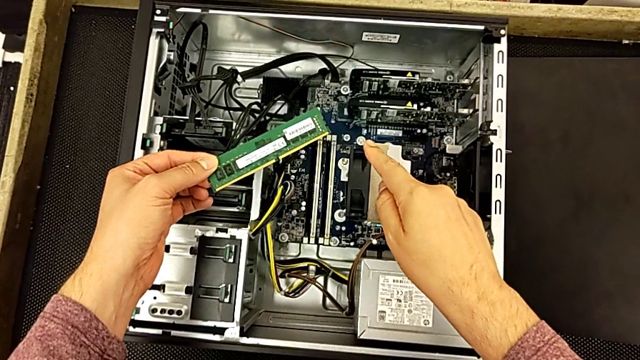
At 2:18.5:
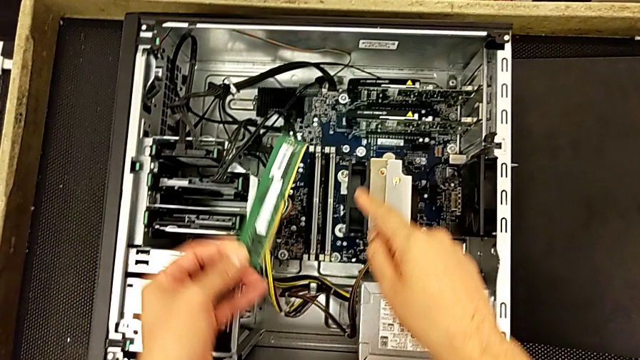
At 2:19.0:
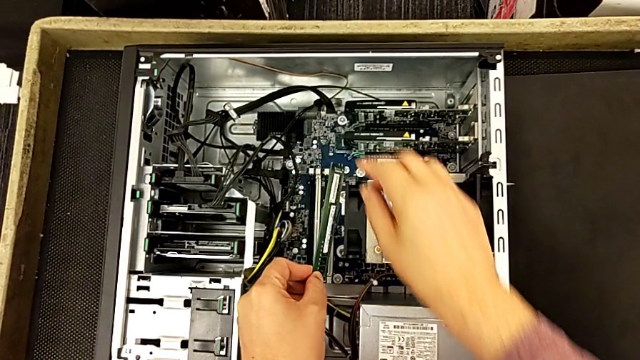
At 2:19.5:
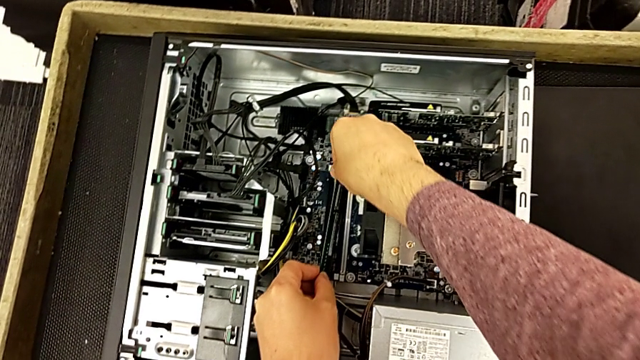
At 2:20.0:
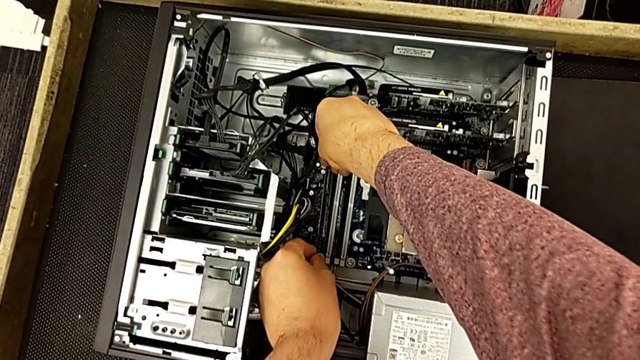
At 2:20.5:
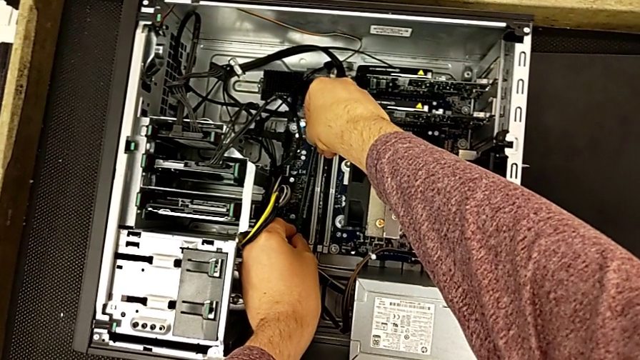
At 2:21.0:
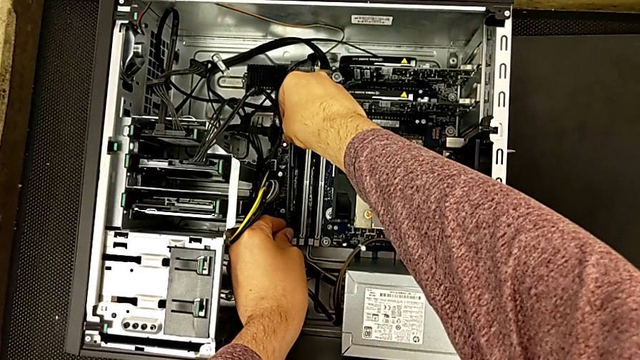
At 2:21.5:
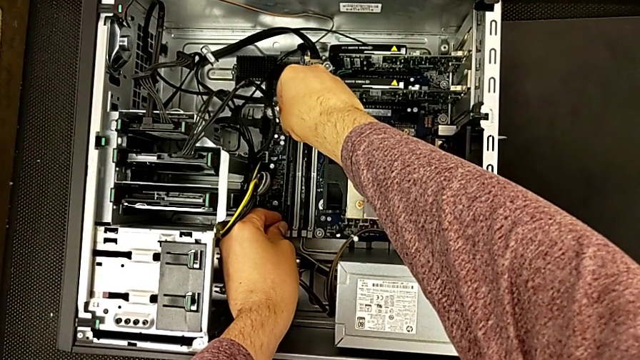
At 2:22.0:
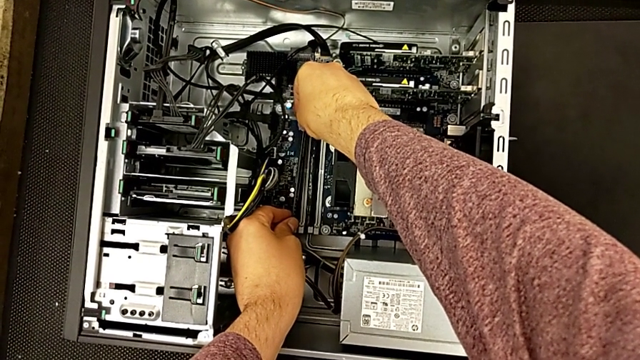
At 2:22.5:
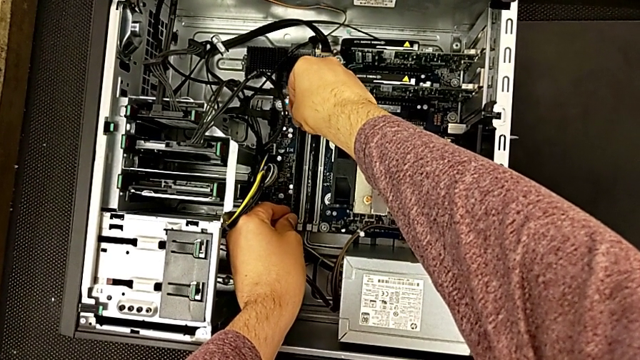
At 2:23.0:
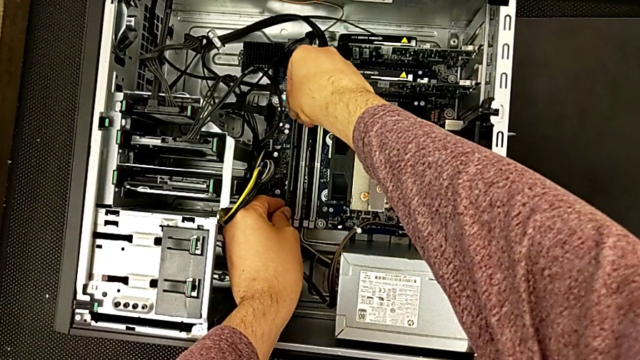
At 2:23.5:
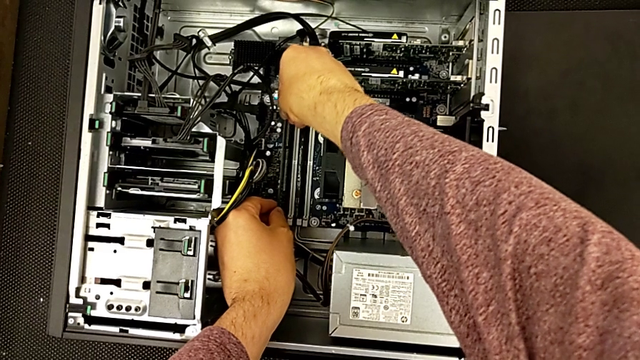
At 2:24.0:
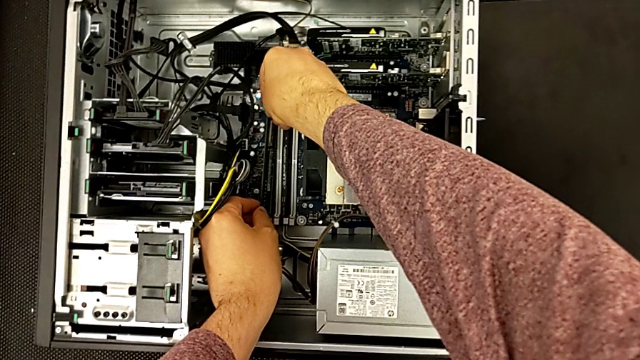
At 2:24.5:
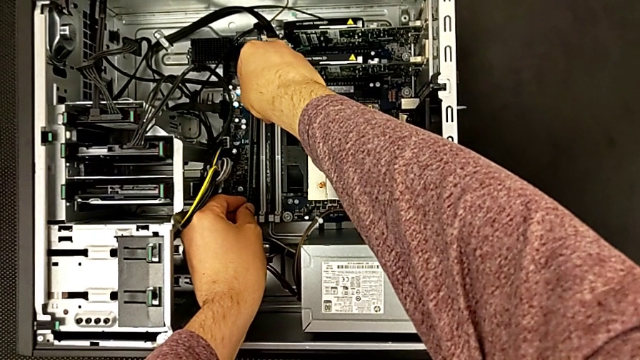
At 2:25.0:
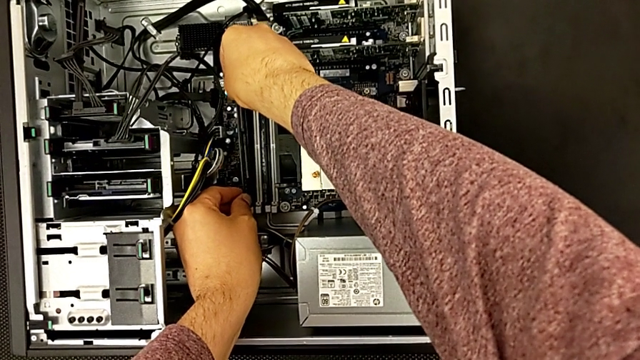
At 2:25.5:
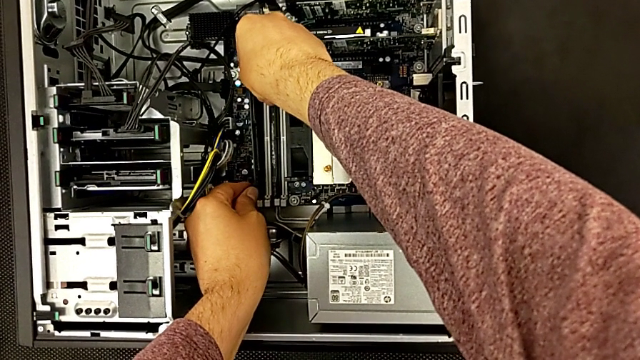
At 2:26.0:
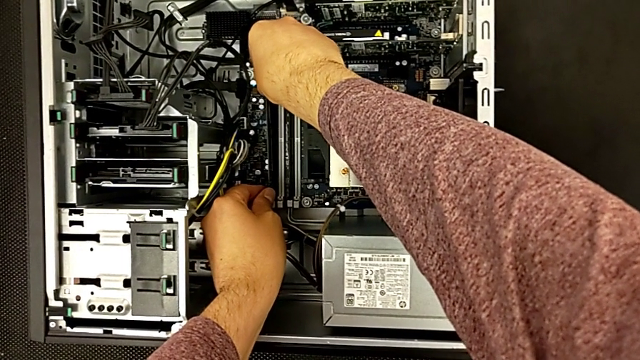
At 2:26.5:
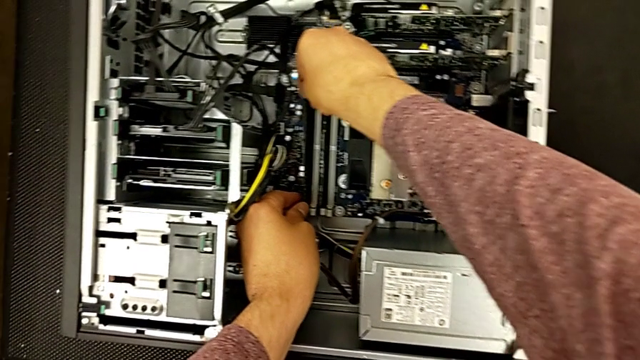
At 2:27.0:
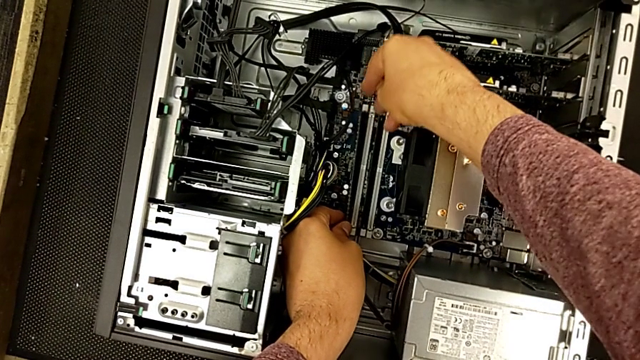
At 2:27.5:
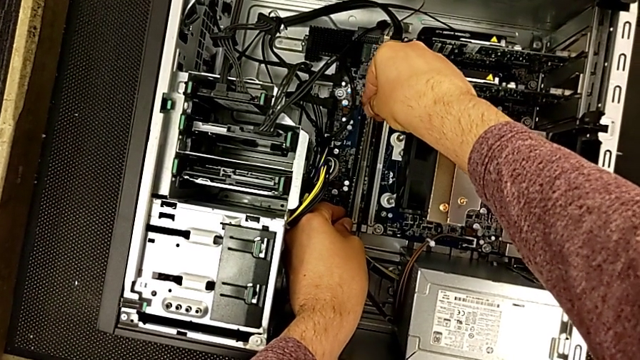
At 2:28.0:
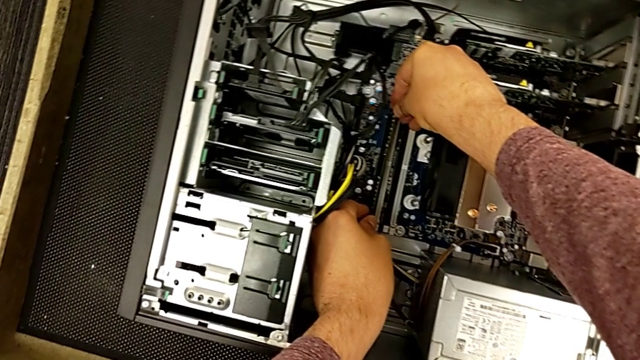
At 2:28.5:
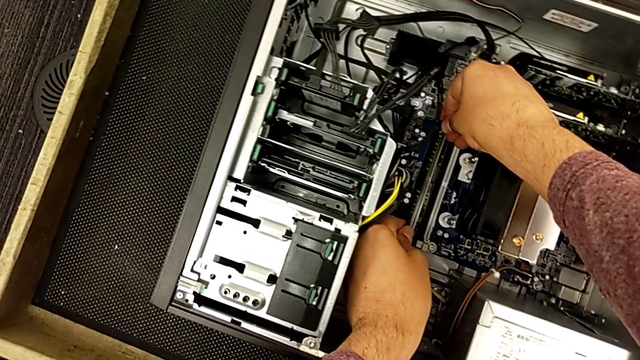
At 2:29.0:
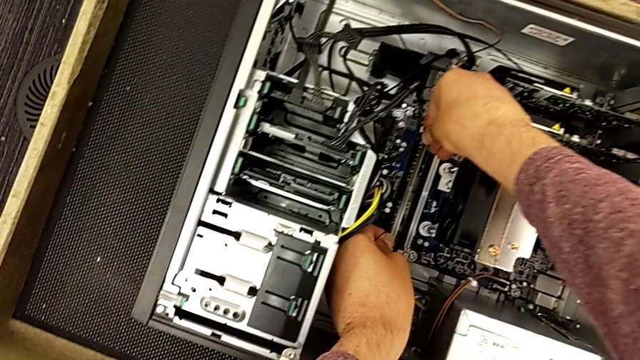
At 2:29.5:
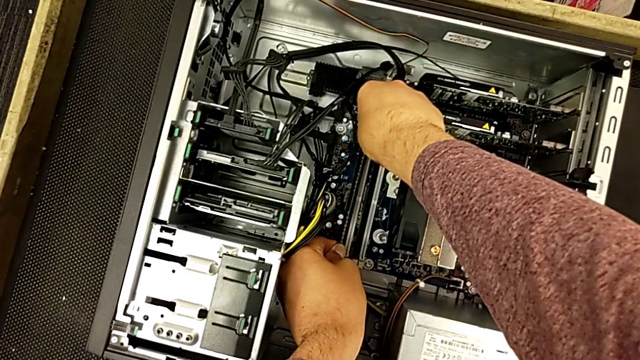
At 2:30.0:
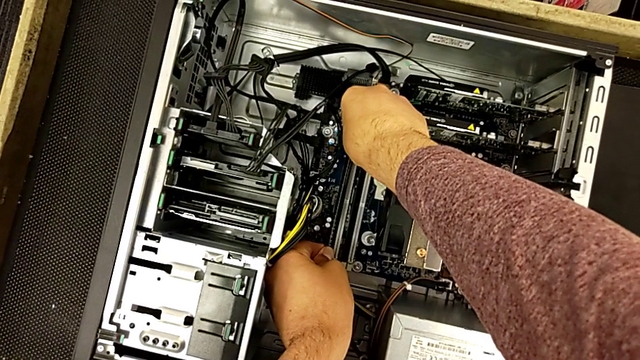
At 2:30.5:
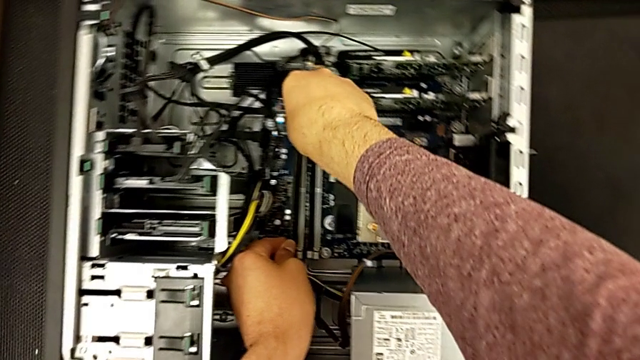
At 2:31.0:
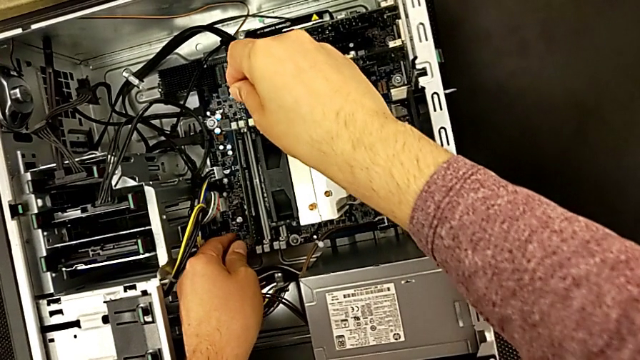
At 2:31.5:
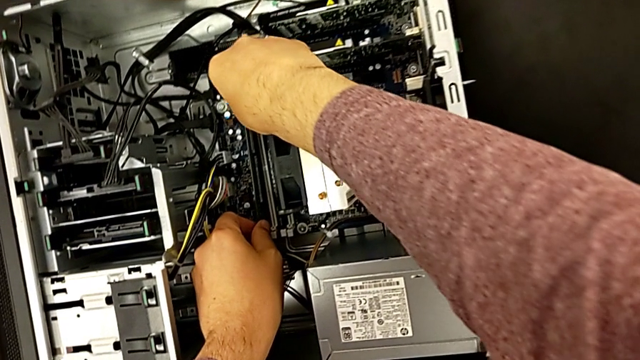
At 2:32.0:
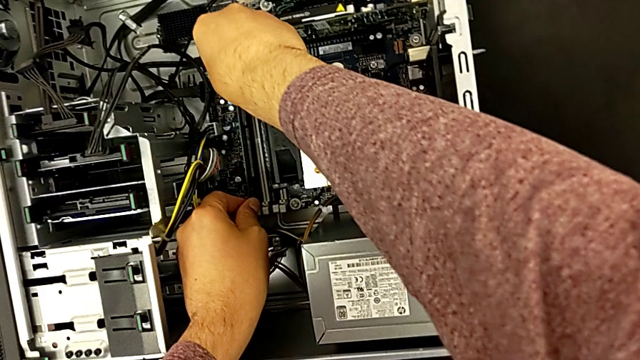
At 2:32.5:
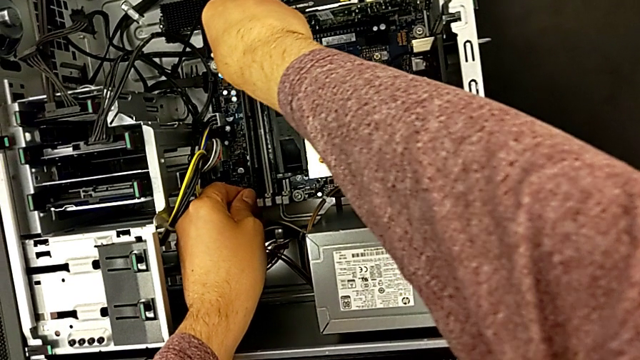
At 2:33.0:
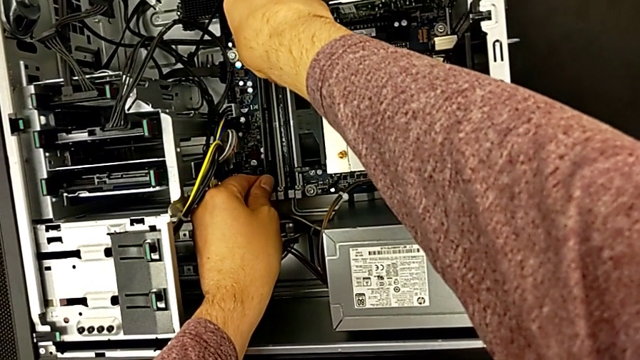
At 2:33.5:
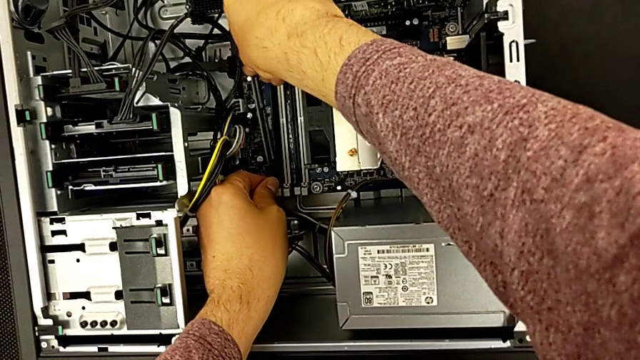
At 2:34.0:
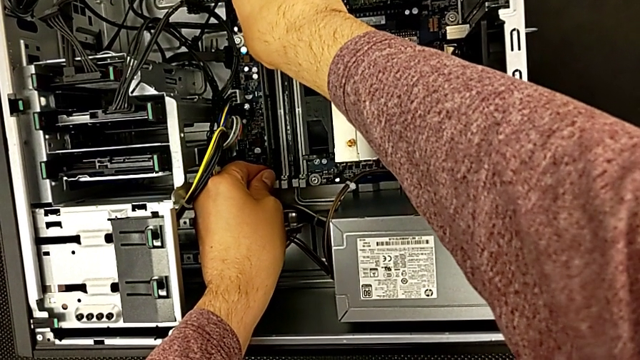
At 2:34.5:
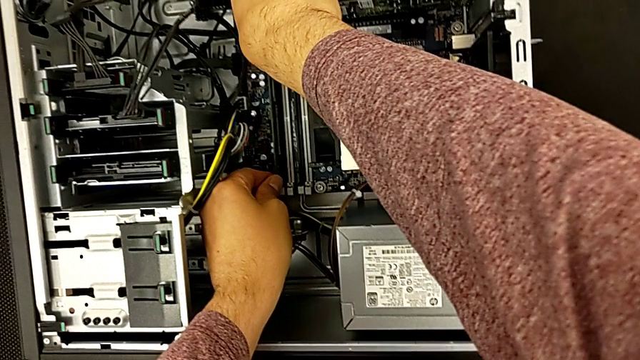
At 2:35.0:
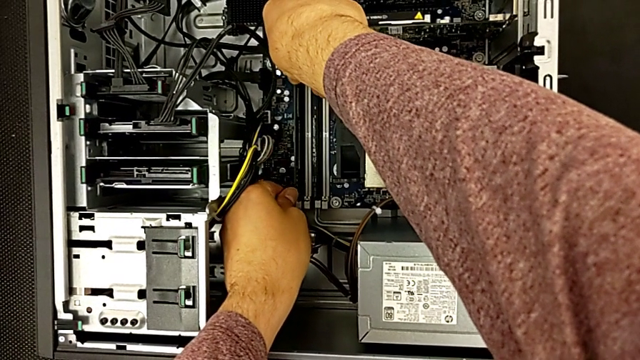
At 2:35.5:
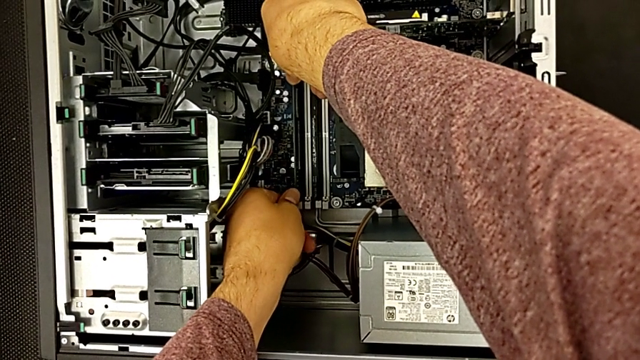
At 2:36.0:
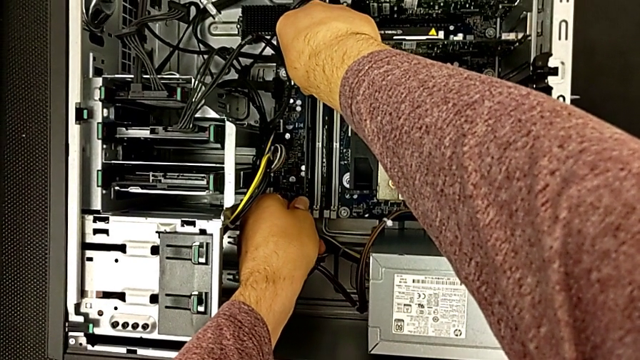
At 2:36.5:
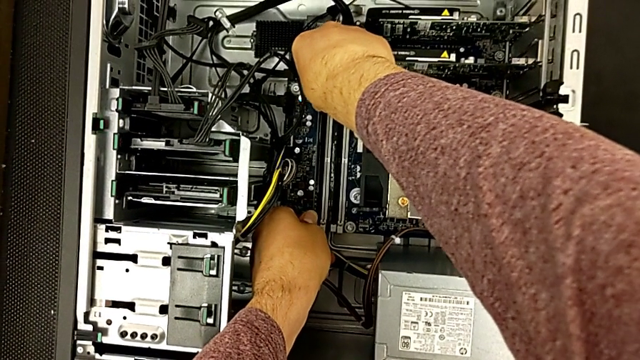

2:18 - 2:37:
The camera wearer is inserting the first RAM card. They align the first RAM and insert it.

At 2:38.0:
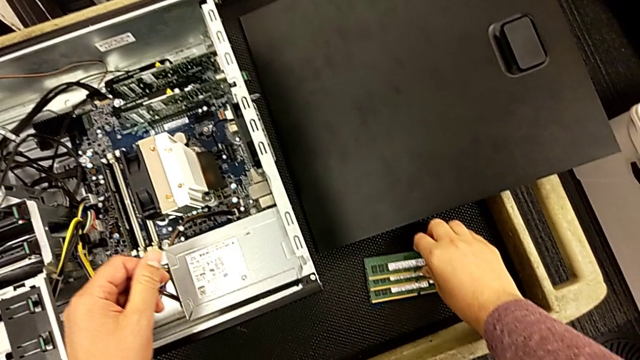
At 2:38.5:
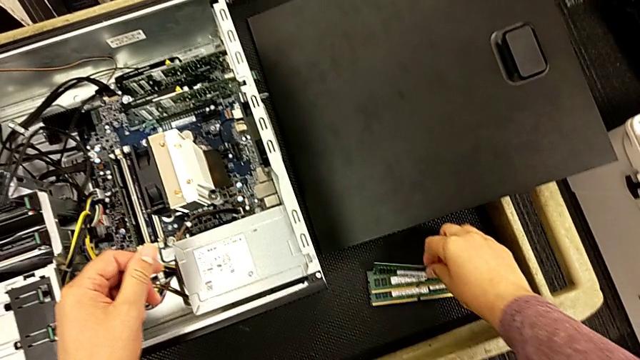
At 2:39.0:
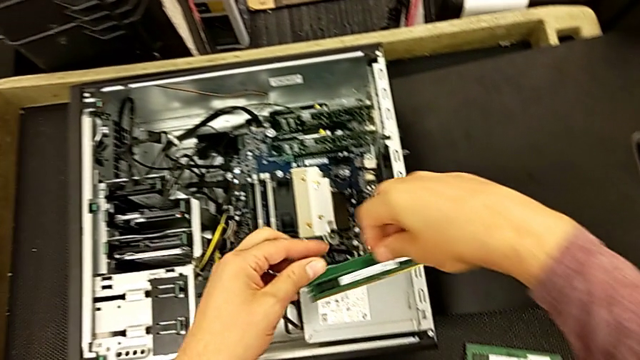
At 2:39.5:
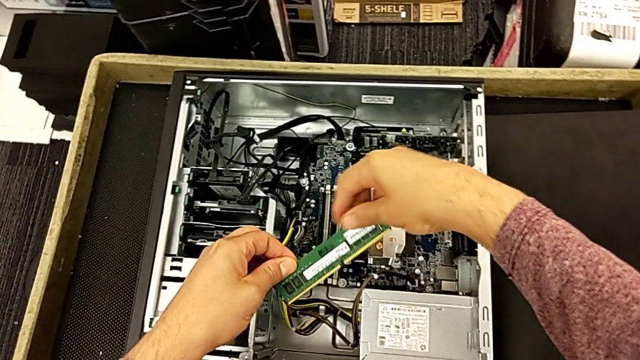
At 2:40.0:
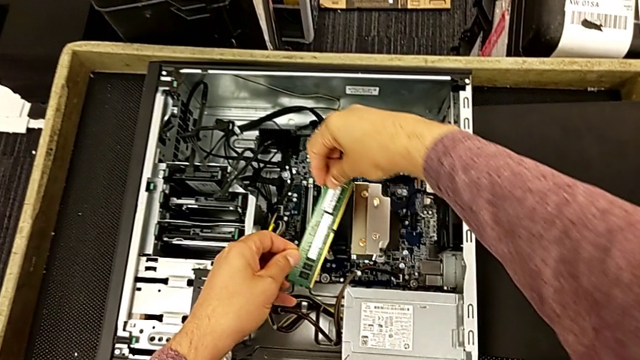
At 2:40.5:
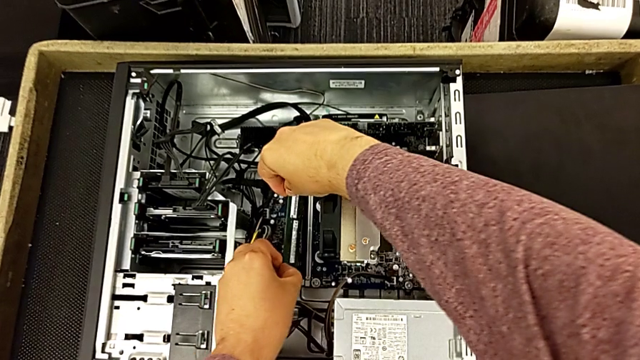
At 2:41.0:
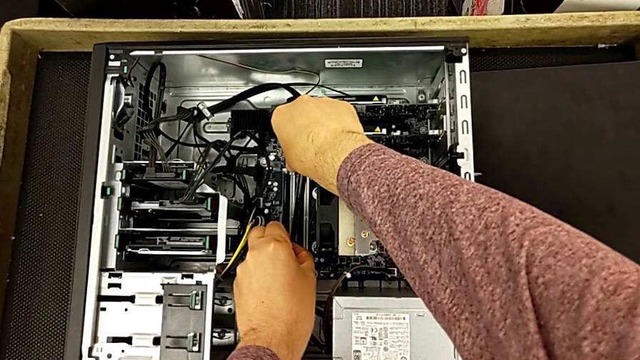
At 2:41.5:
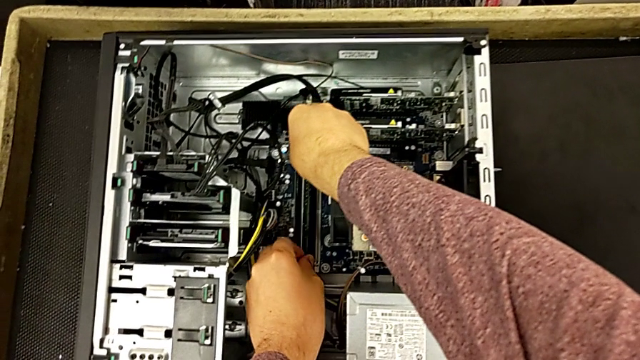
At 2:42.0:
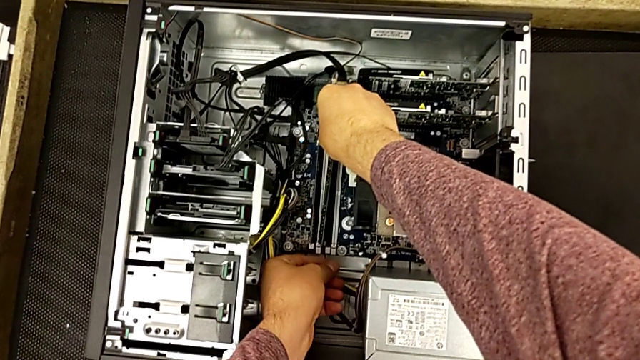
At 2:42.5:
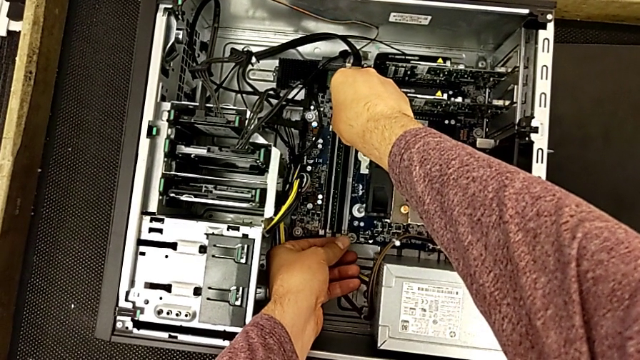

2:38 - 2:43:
The camera wearer is inserting the second RAM card. They grab the second RAM and begin to insert it.
